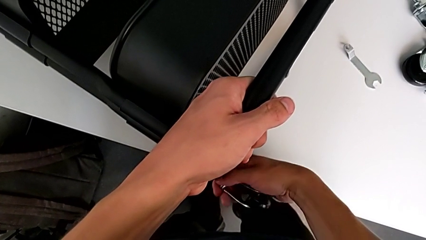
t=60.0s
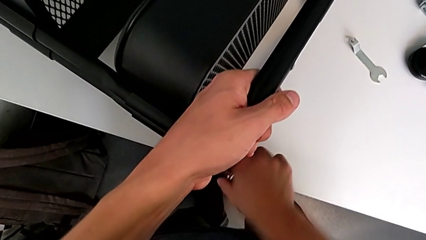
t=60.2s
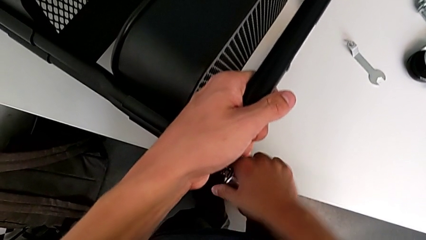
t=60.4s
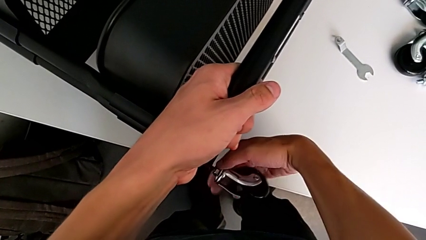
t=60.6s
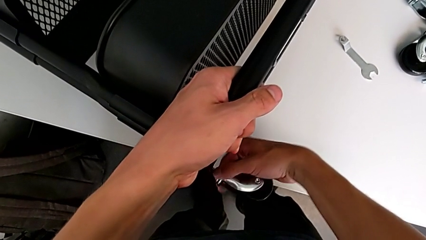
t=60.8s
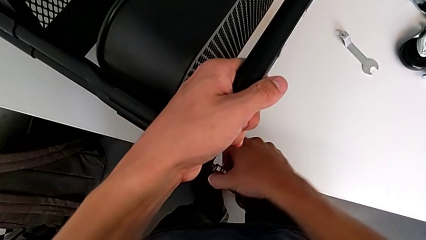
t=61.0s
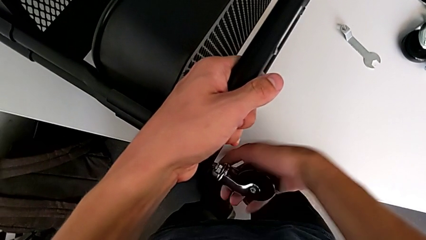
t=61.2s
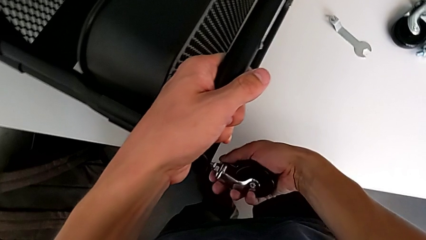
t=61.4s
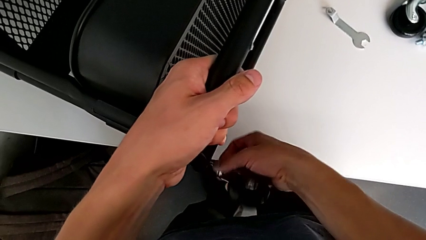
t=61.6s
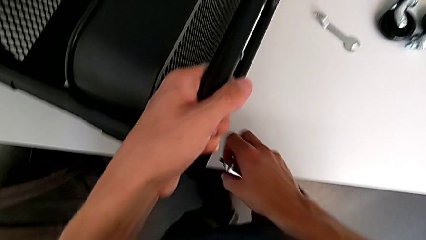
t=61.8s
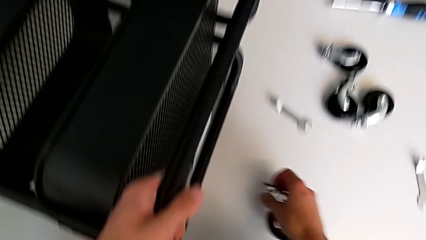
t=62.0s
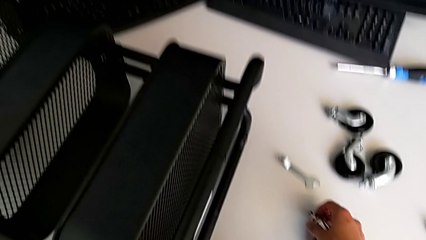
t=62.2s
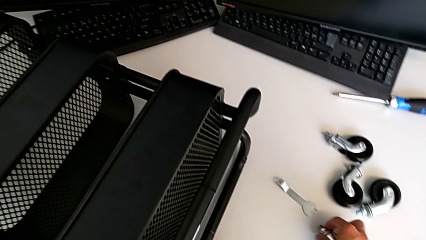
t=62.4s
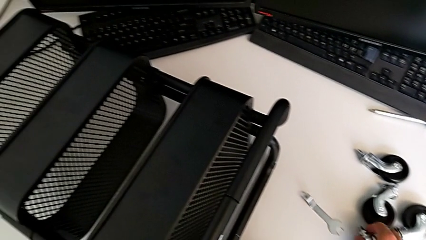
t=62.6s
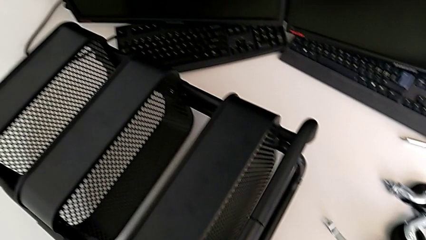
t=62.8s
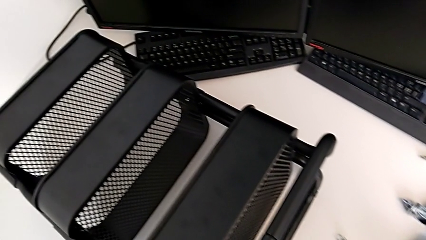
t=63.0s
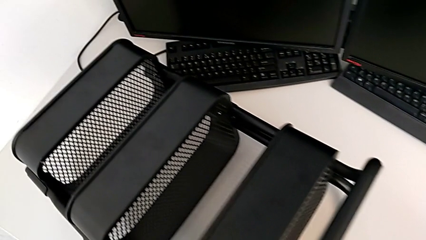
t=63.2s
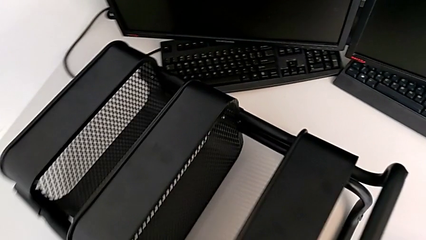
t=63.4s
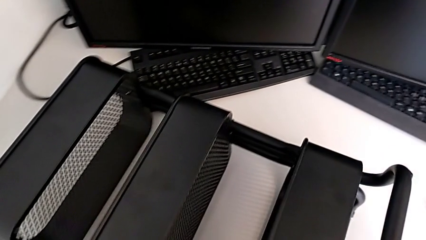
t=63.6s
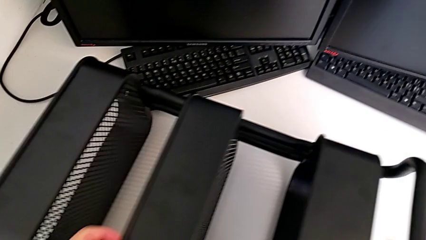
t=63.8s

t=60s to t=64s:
The camera wearer is disassembling all four wheels from the furniture. They disassemble the wheel and place it.

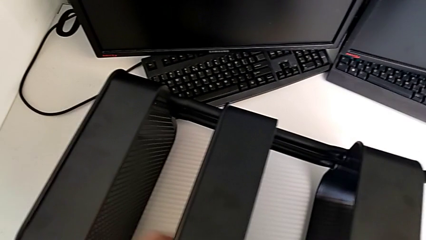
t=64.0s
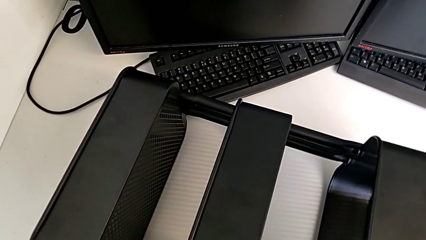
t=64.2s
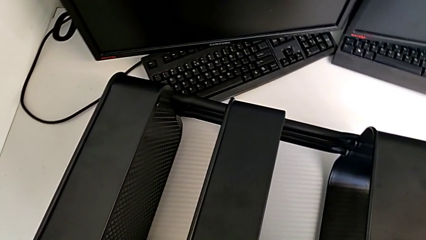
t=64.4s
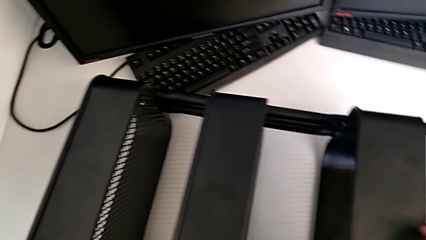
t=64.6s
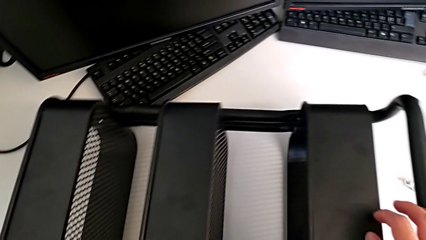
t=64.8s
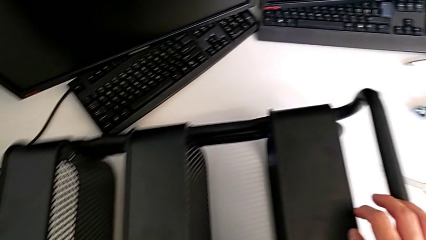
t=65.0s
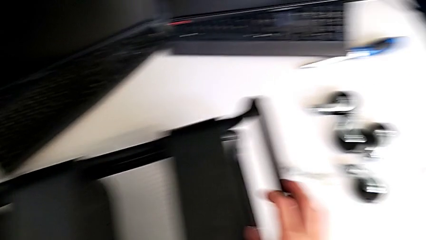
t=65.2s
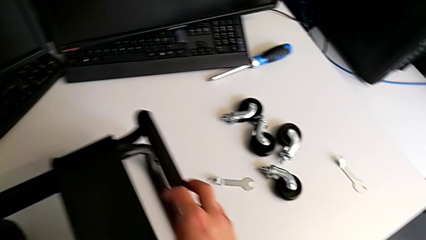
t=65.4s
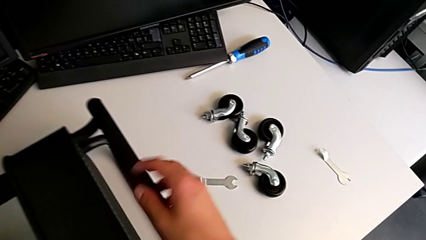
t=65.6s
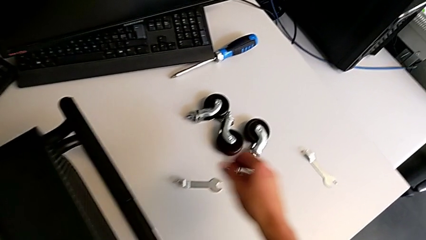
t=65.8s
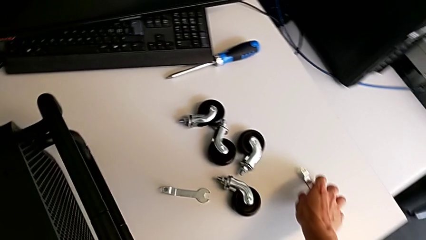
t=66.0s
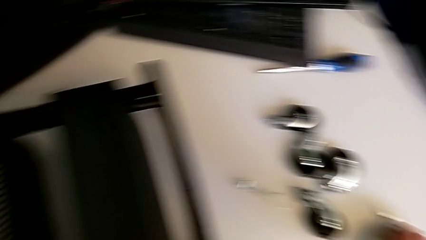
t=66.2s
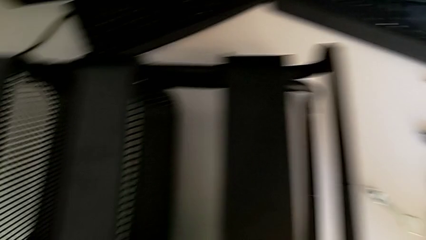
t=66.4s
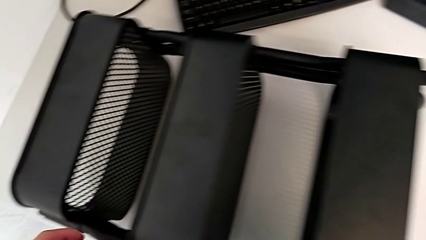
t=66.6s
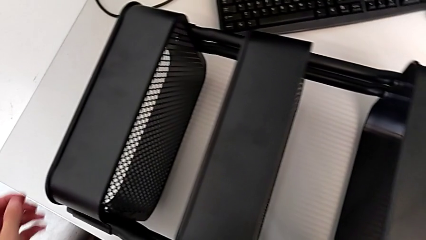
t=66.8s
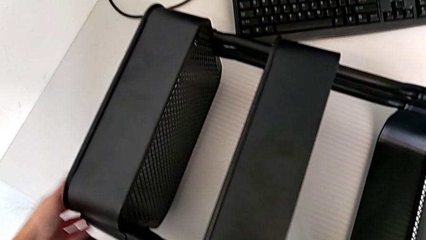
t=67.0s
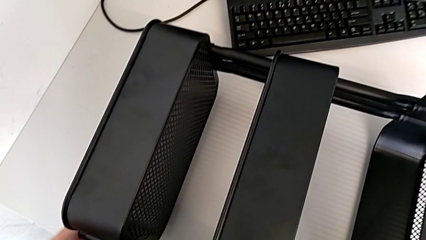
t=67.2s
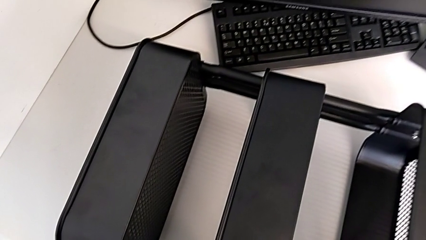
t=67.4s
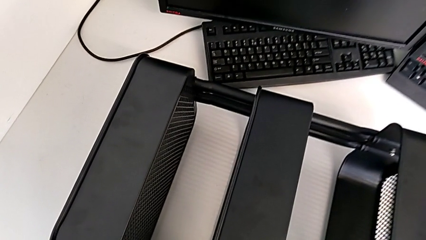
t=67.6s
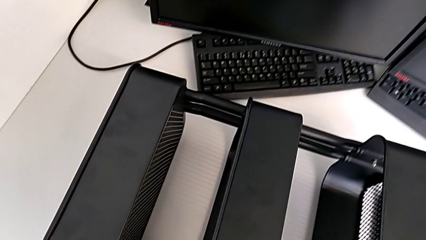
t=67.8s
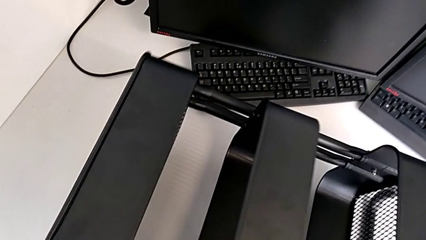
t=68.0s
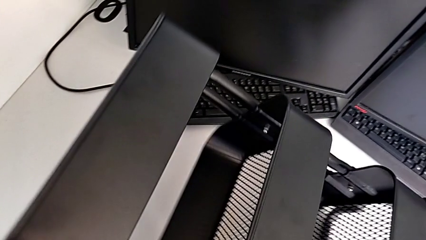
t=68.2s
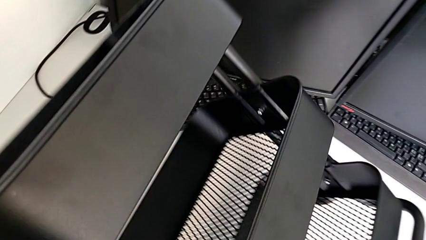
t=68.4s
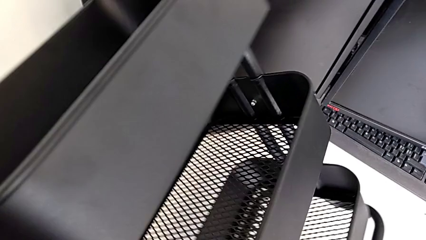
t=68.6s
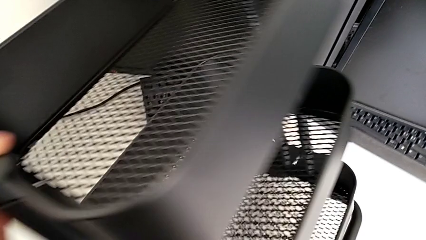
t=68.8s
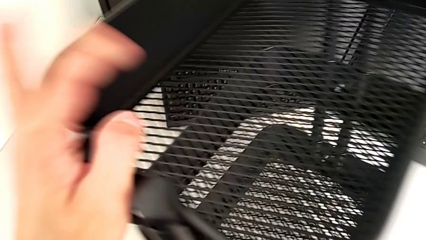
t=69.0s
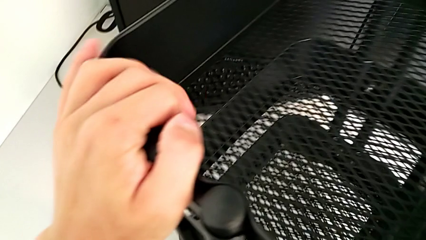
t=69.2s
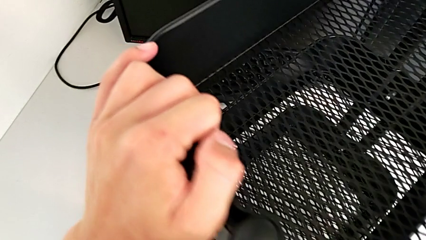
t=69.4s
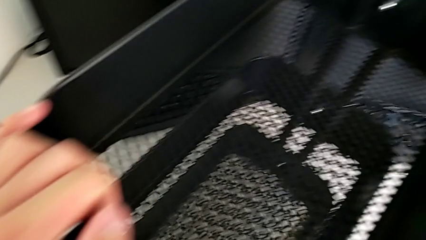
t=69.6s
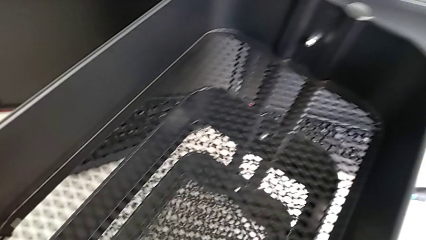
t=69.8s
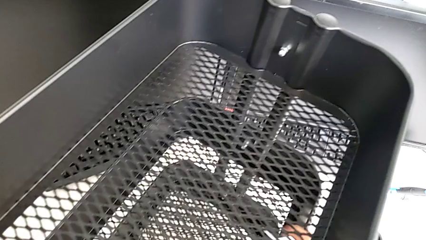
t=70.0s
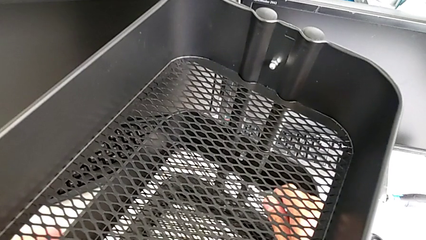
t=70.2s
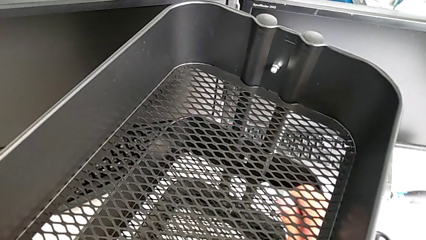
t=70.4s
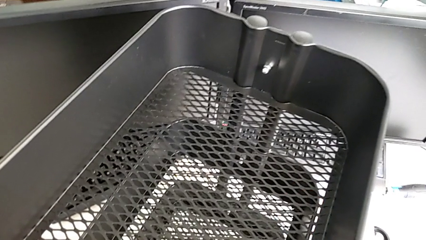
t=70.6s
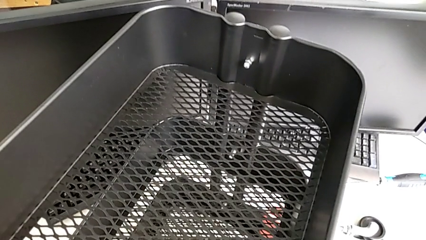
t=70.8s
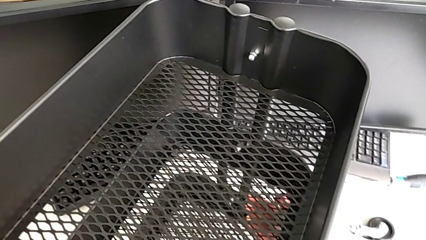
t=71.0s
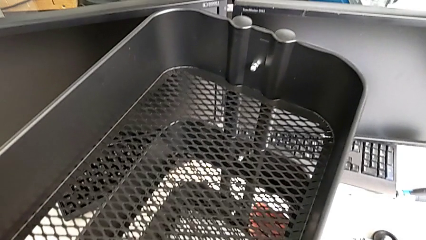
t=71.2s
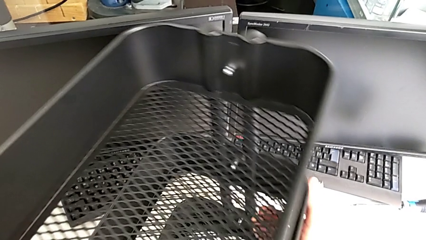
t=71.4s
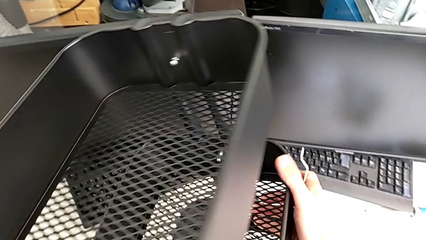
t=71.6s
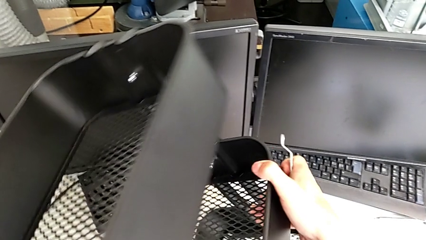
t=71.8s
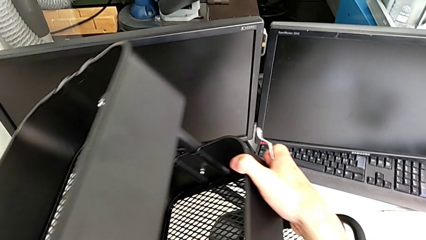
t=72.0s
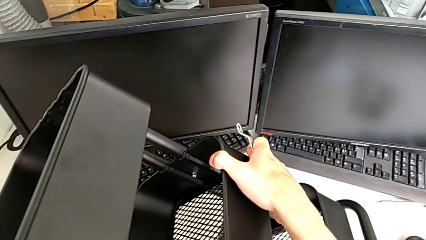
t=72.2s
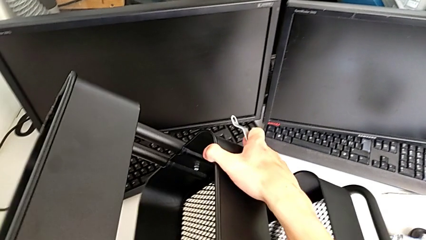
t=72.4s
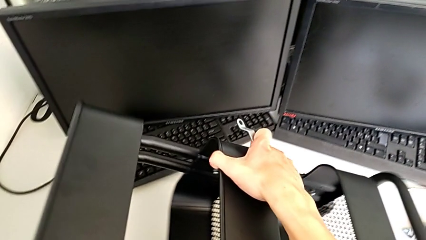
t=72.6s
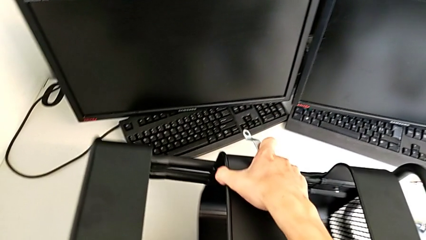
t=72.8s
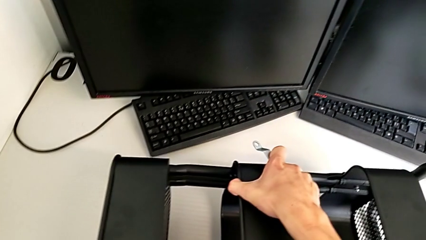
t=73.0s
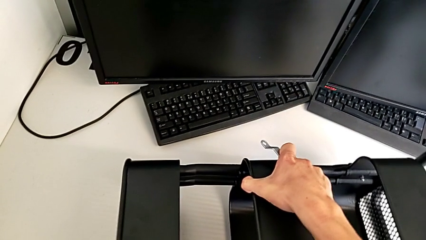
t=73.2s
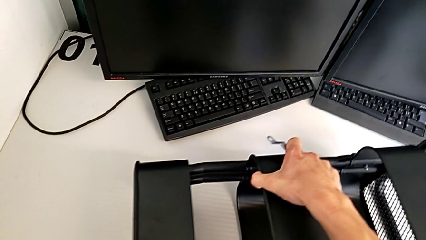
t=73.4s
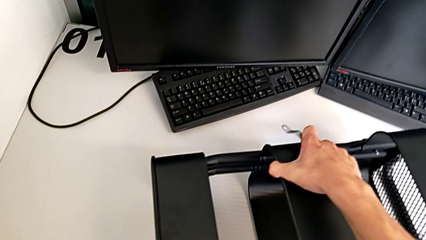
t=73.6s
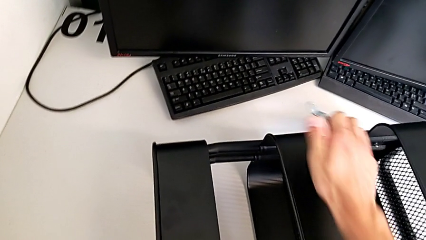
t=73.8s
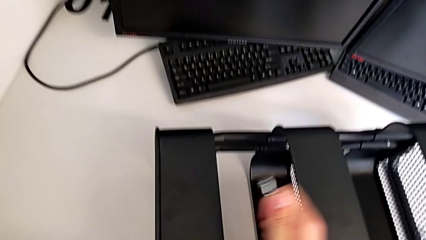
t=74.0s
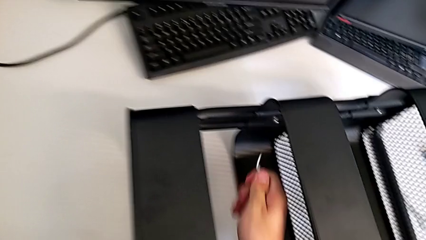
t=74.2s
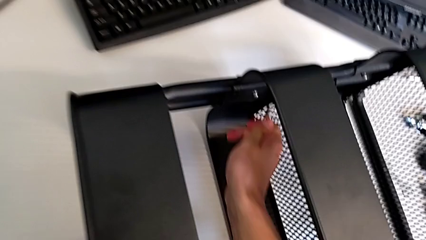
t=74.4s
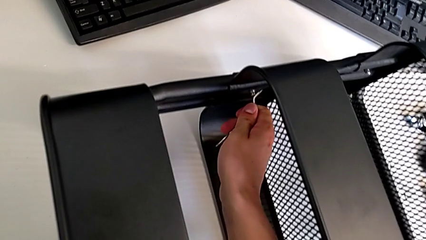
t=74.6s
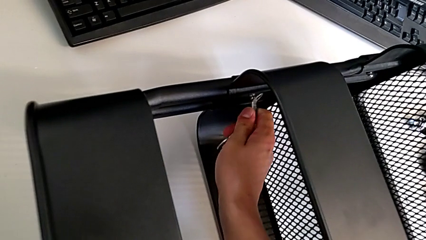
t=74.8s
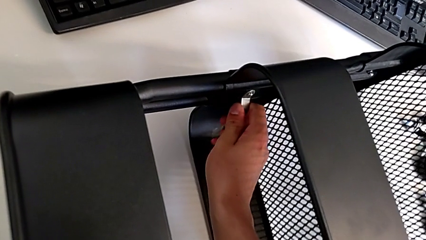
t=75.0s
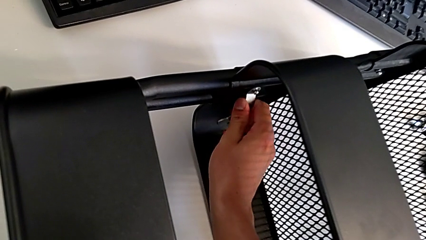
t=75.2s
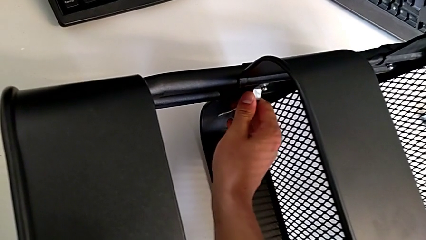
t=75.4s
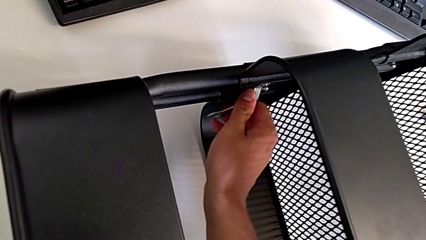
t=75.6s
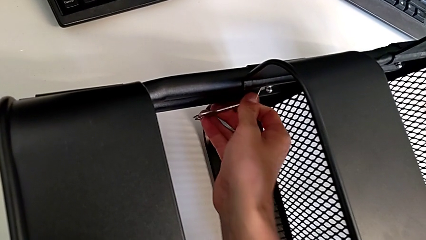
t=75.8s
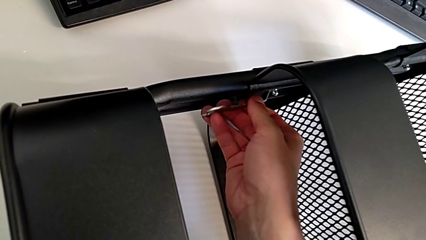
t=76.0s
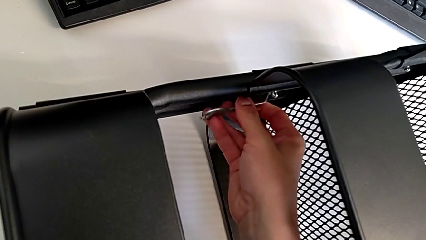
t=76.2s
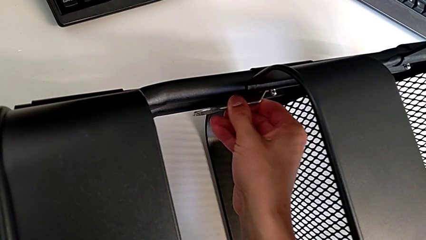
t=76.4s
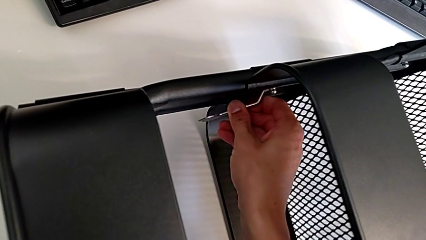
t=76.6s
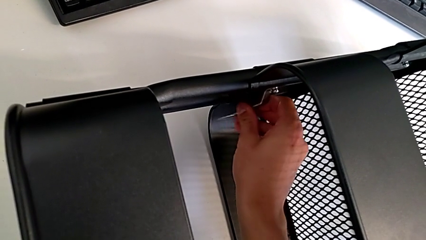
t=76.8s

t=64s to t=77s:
The camera wearer is unscrewing the two bolts of the middle tray and one bolt of the top tray. They grab the hexagonal wrench, wrongly lift the utility cart, place it and insert the hexagonal wrench.
